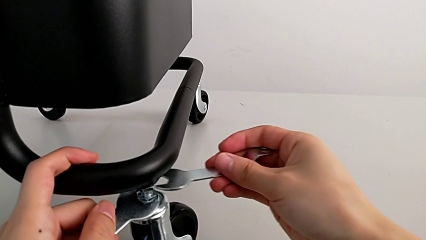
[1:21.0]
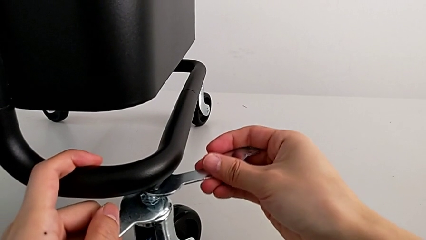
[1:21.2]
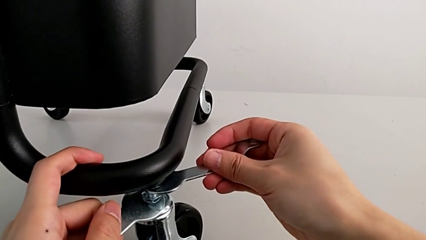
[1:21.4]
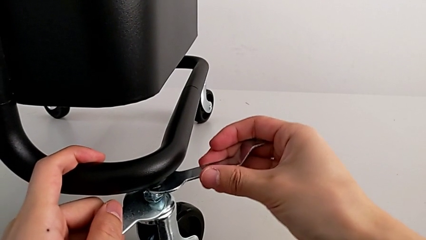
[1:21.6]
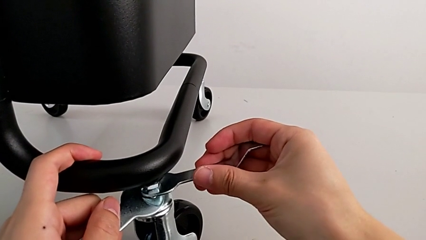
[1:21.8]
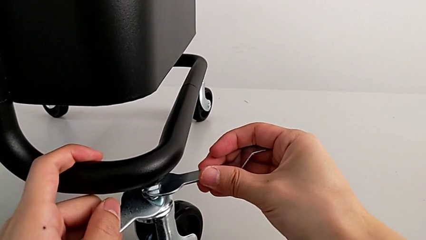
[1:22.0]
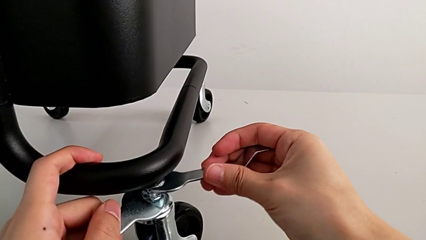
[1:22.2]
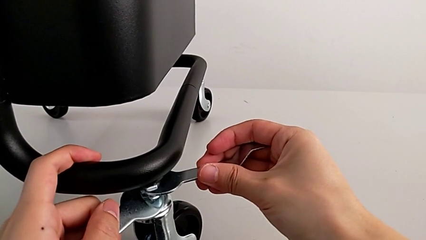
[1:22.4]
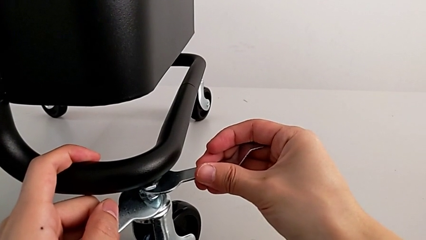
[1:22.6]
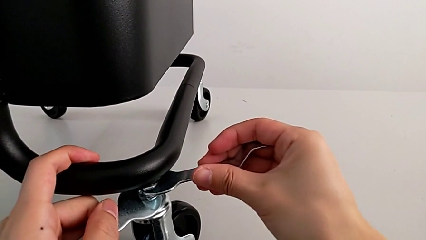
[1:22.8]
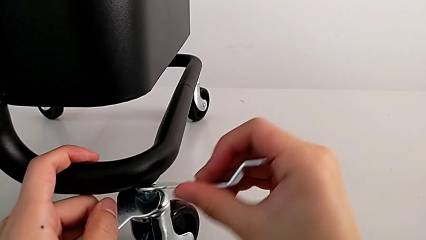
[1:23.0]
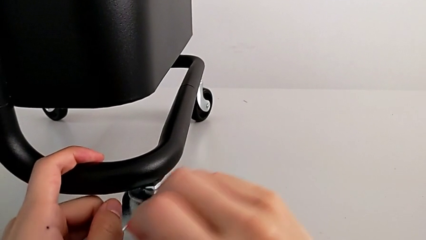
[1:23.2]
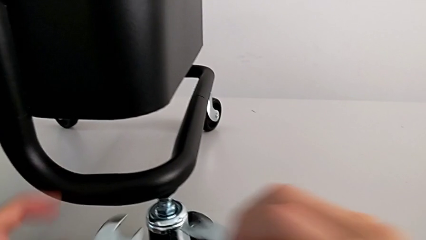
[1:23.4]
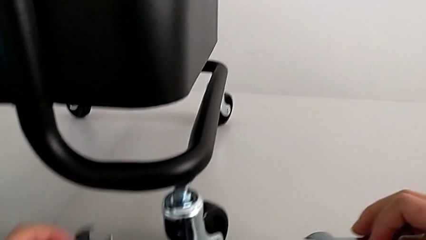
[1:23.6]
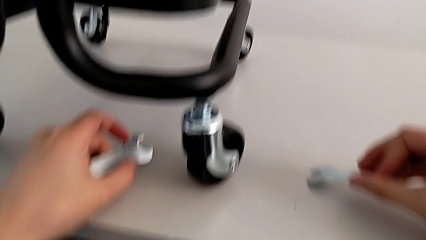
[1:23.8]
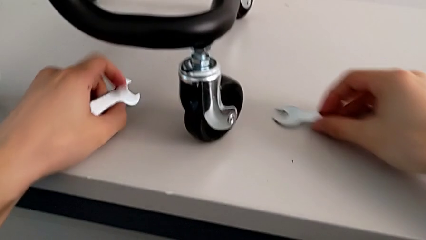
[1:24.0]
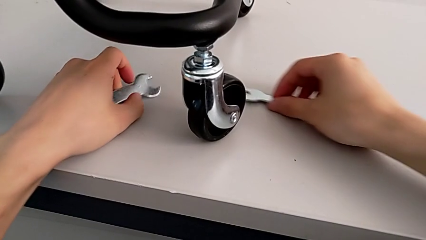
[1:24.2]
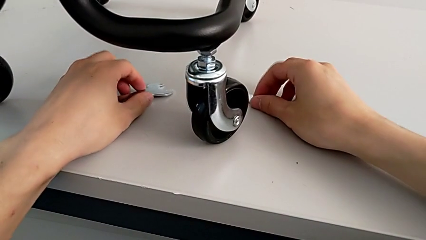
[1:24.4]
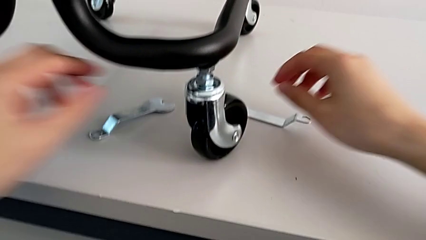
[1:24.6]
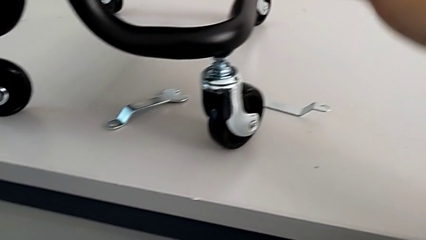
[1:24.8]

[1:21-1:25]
The camera wearer is unscrewing the wheels. They unscrew the fourth wheel.

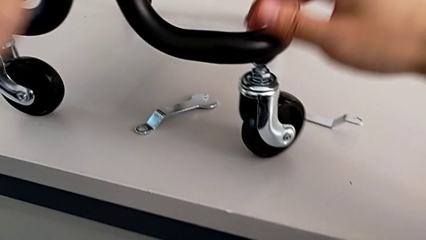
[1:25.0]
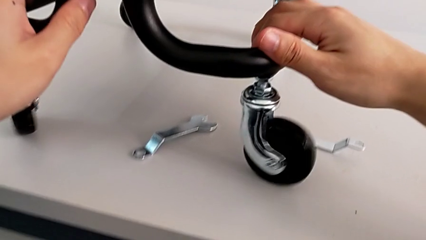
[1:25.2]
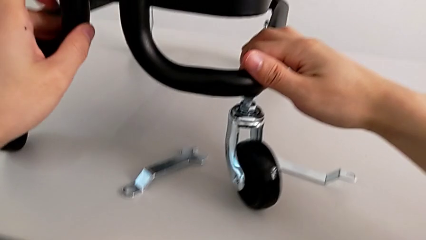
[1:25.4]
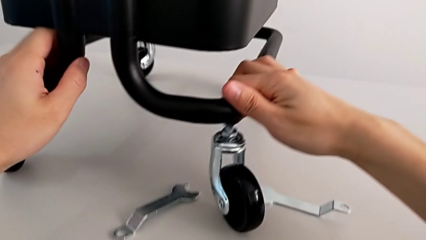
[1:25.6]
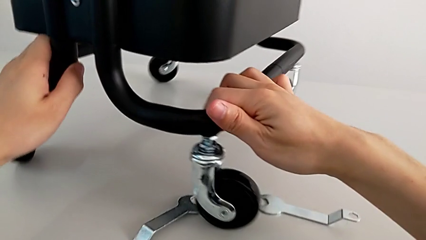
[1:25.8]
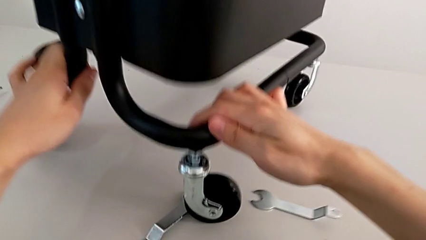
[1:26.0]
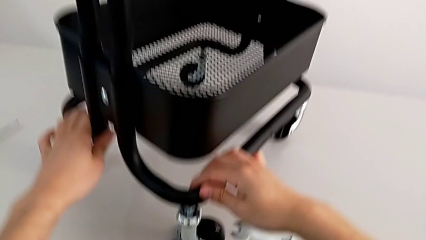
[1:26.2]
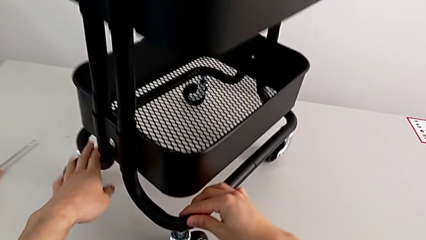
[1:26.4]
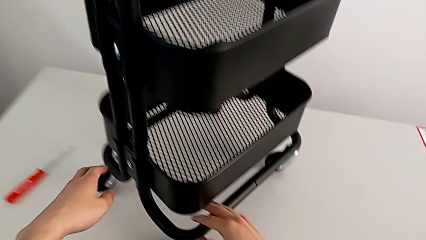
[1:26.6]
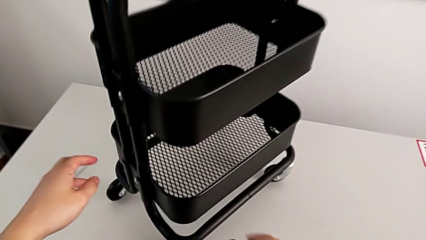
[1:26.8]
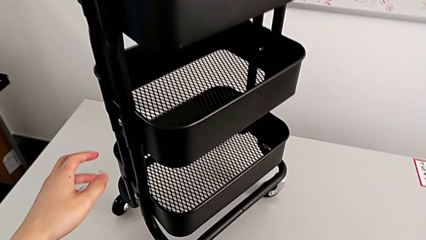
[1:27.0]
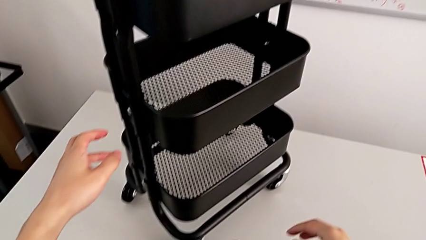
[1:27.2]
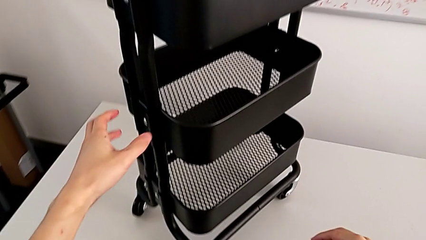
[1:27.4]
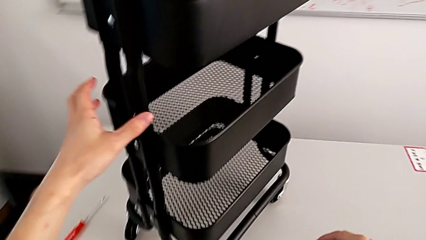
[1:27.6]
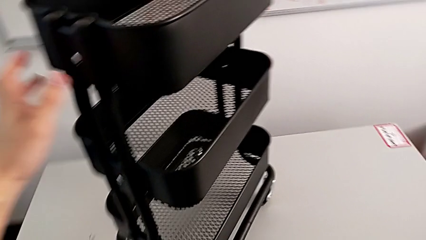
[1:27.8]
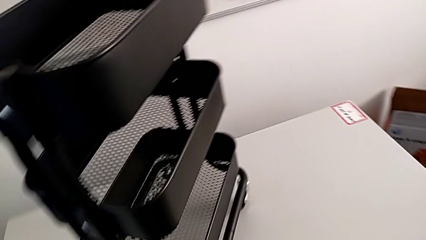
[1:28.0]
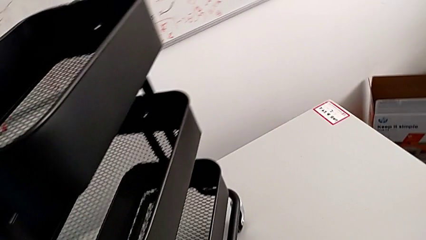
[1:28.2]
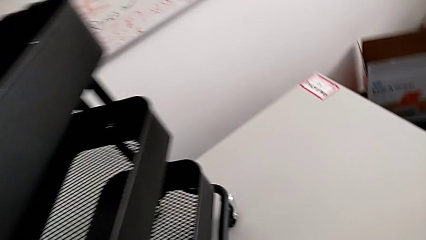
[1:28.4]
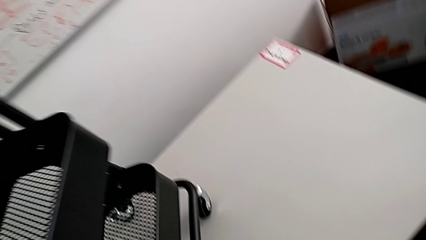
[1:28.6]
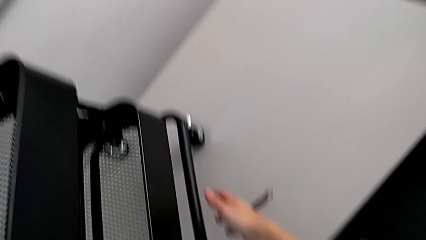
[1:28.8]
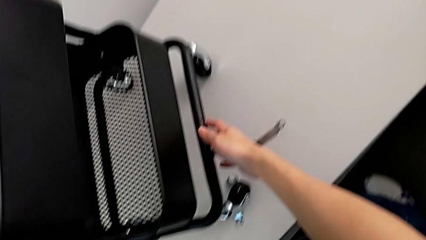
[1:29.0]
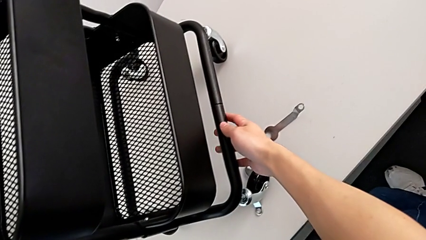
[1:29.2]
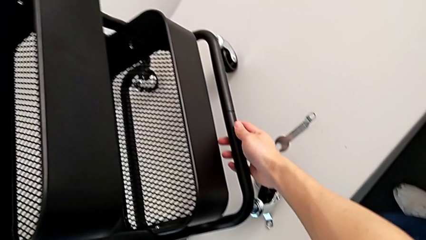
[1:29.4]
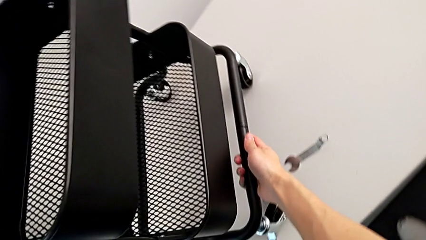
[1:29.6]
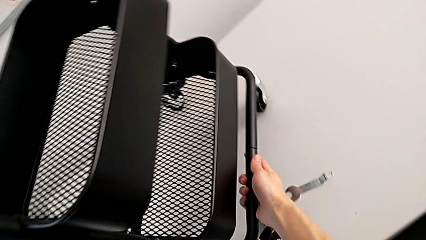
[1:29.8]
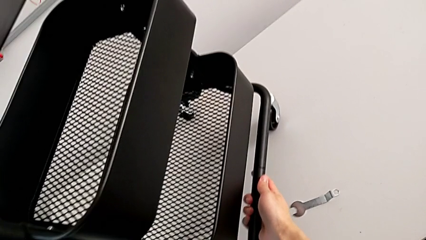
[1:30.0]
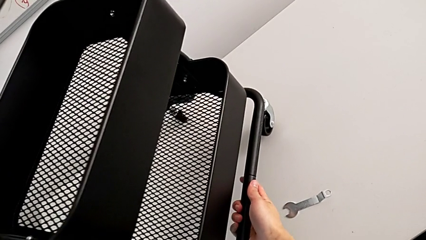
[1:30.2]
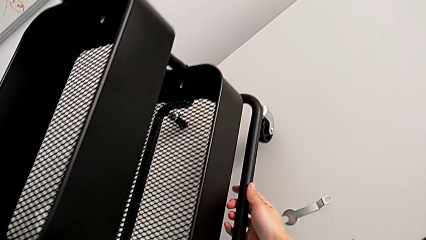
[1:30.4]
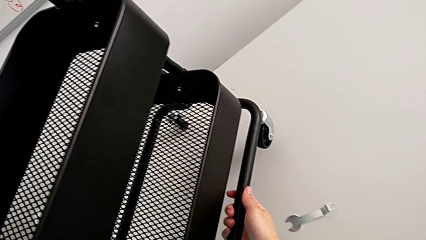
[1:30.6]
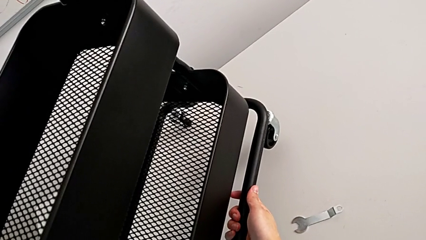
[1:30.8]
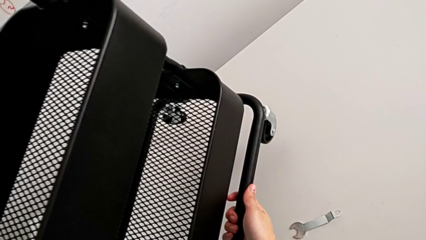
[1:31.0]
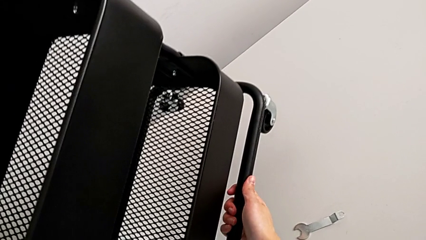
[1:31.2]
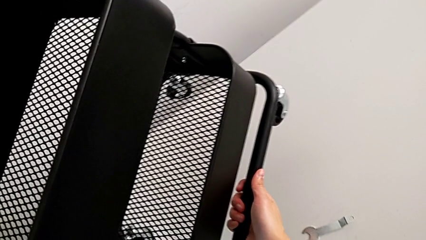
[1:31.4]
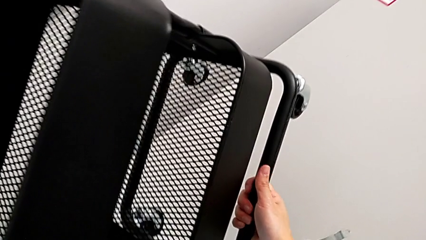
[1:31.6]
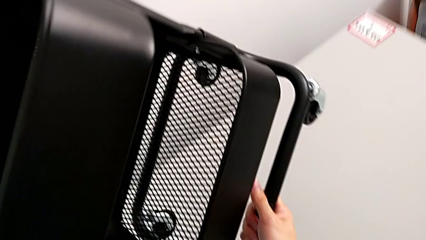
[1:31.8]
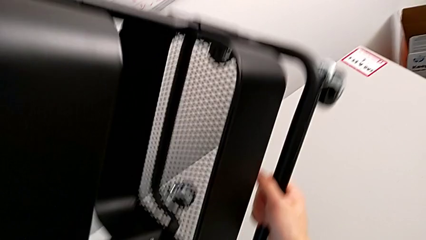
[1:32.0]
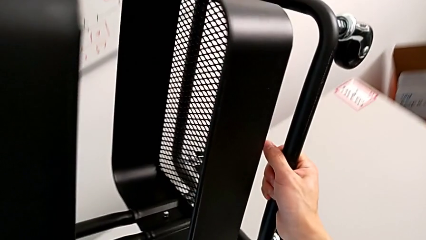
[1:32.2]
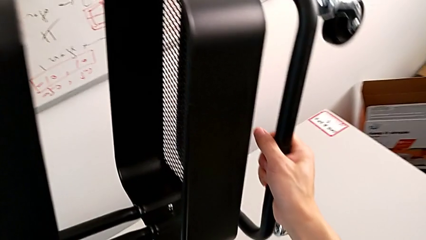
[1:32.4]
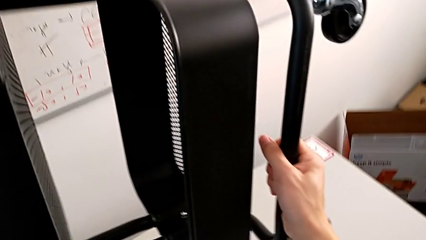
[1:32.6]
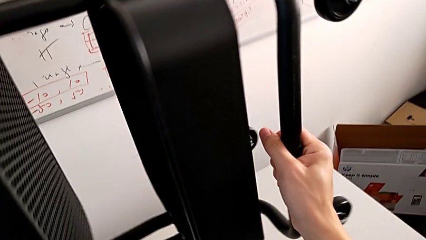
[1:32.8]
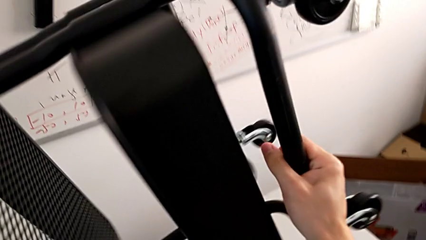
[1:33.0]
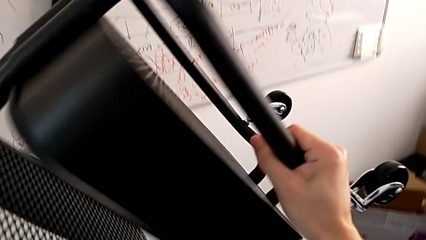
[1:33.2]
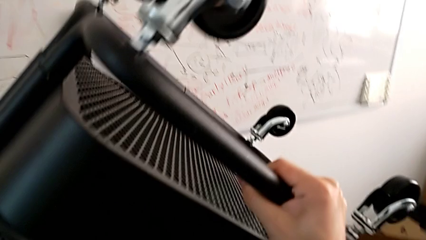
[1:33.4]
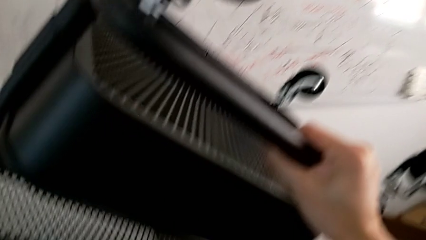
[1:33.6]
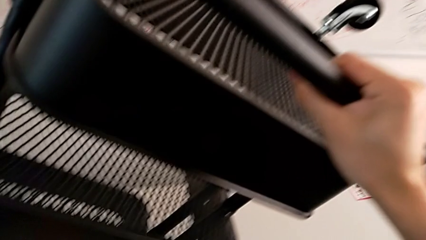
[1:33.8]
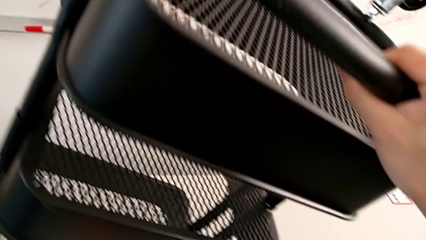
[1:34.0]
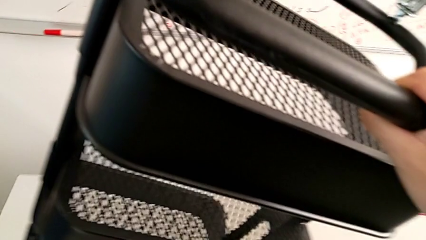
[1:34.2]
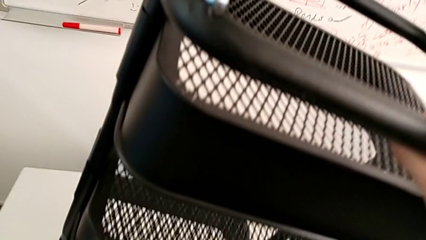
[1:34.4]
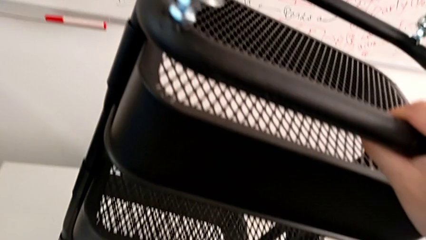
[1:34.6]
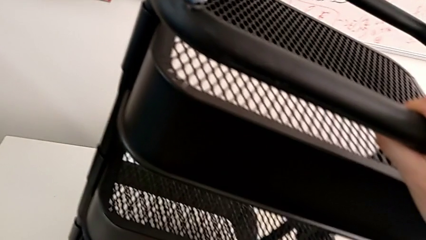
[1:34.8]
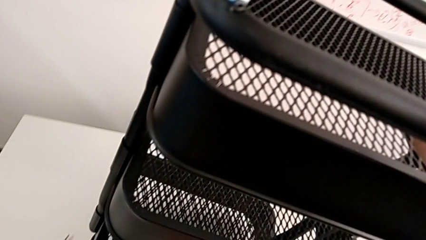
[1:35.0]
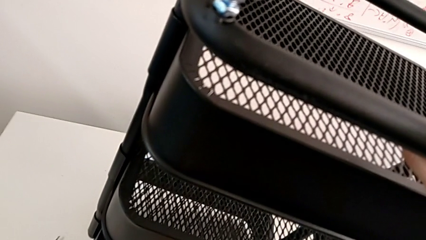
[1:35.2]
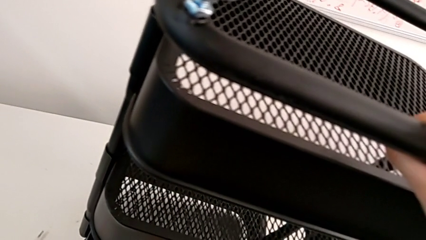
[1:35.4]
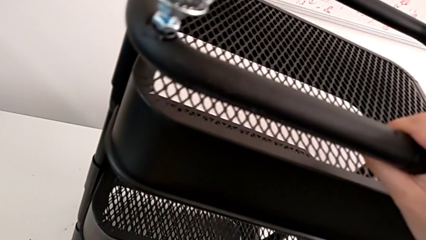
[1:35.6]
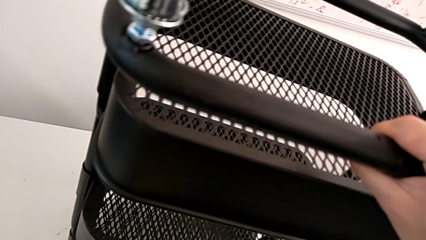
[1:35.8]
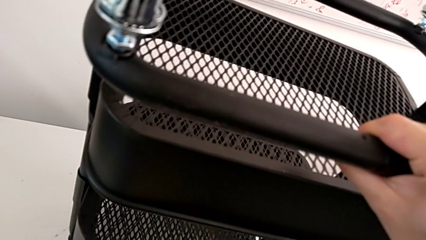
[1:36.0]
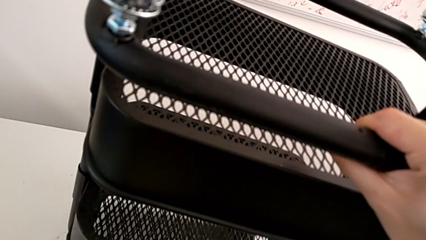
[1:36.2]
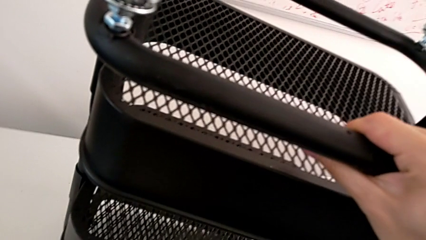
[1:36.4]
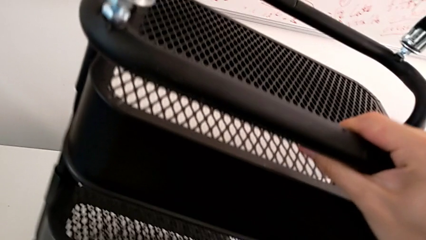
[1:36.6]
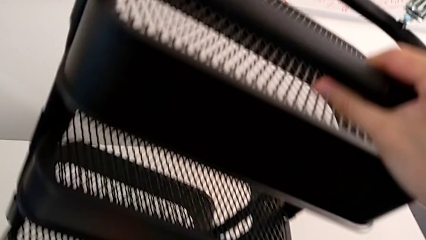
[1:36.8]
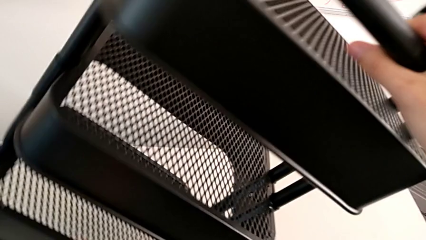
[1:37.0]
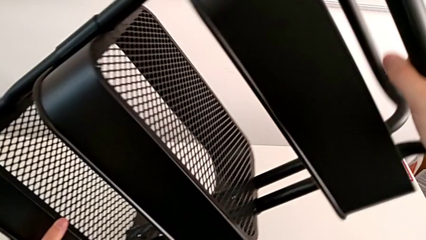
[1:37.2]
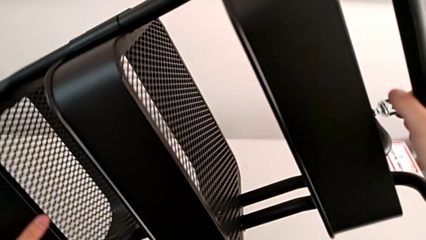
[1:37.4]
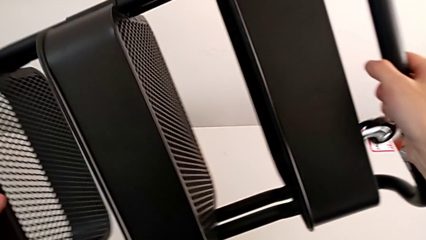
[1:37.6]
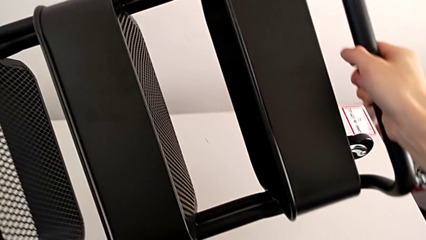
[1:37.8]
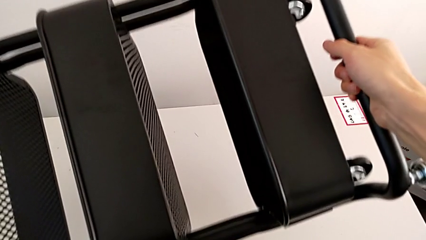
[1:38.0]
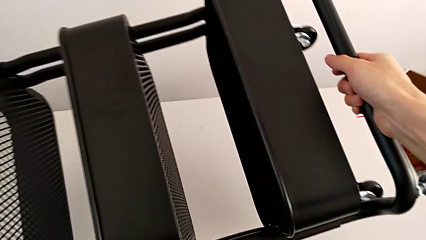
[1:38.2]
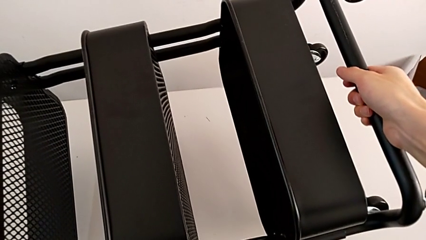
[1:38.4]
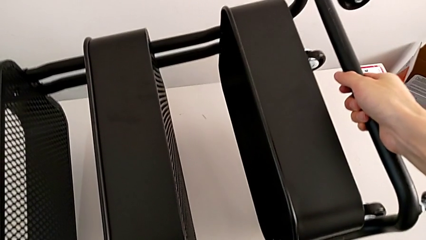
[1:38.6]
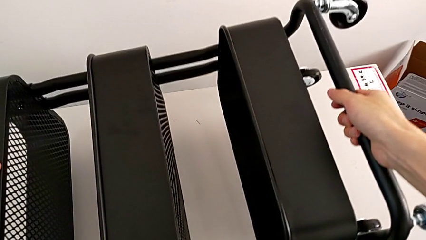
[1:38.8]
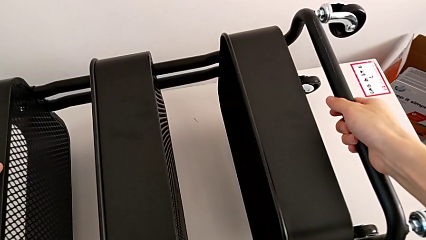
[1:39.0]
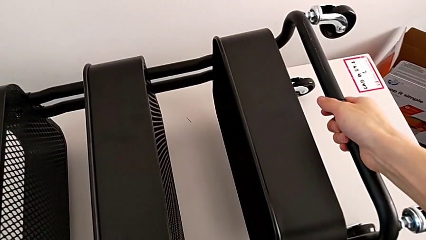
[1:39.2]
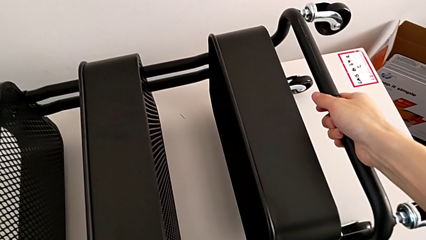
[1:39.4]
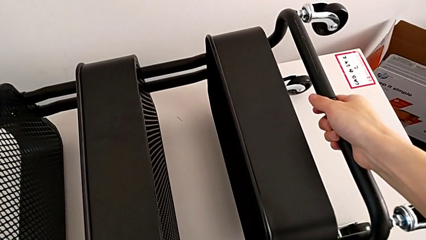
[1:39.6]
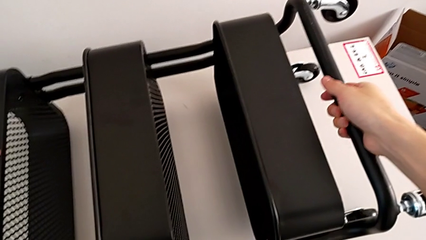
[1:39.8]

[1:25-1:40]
The camera wearer is disassembling the wheels. They approach the utility cart, wrongly rotate it, rotating the shelf in the wrong direction, and begin to rotate it.
